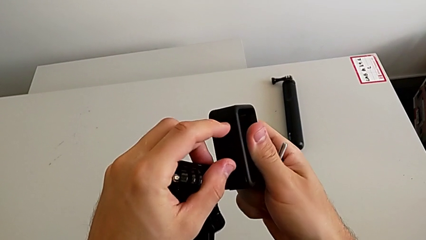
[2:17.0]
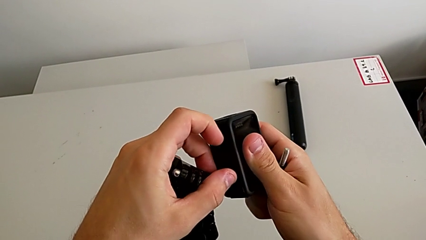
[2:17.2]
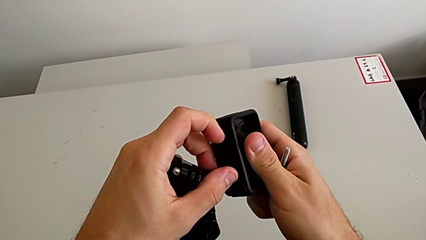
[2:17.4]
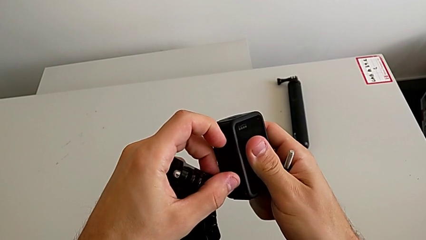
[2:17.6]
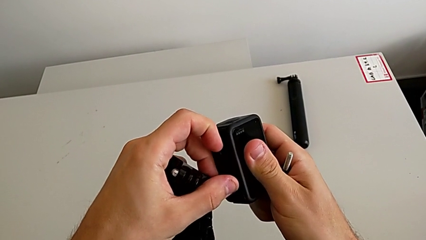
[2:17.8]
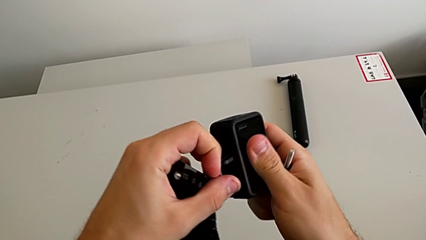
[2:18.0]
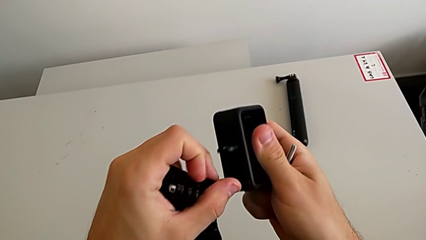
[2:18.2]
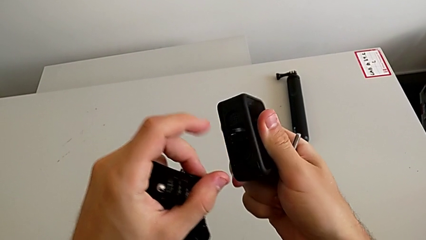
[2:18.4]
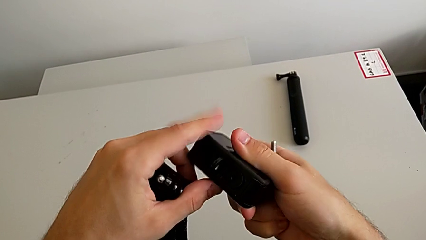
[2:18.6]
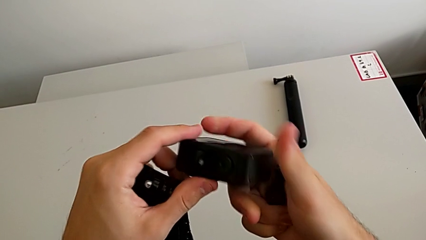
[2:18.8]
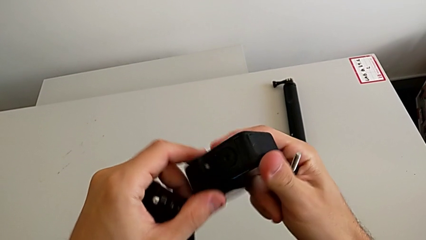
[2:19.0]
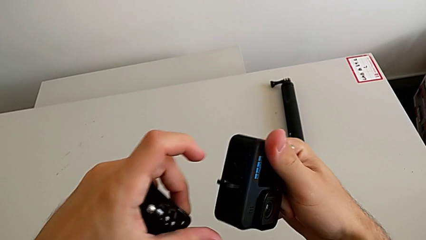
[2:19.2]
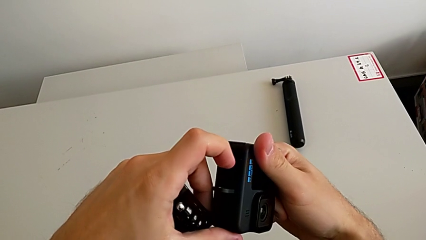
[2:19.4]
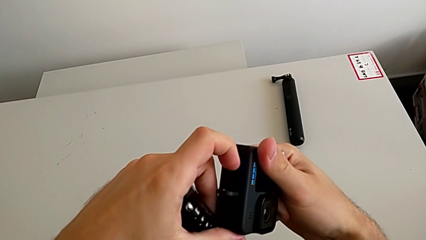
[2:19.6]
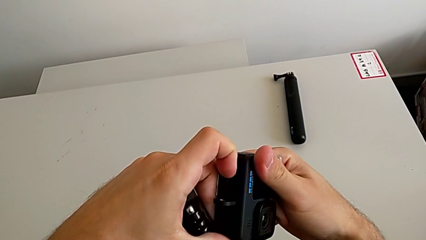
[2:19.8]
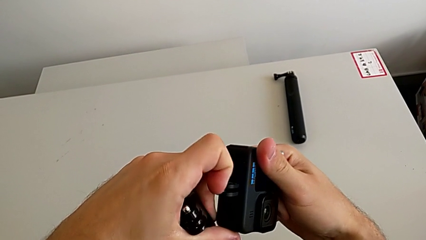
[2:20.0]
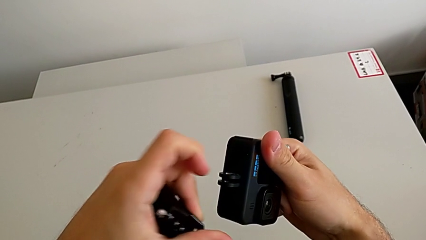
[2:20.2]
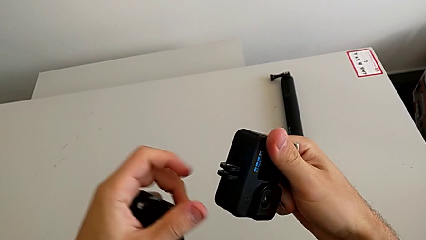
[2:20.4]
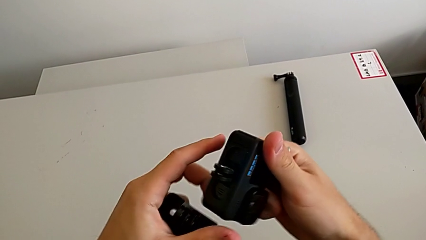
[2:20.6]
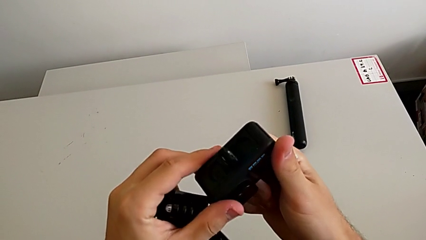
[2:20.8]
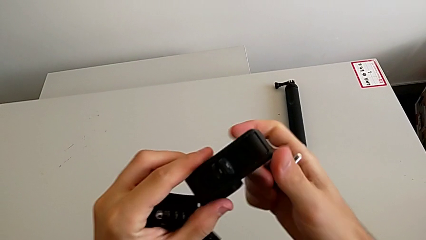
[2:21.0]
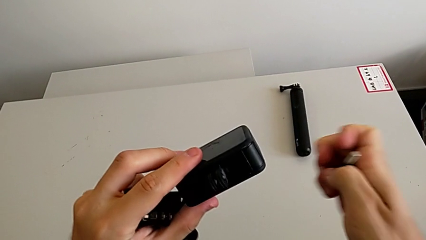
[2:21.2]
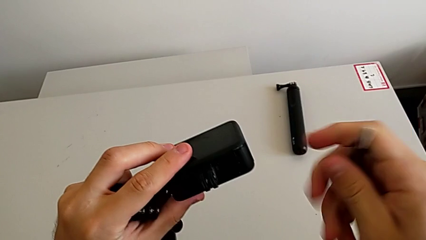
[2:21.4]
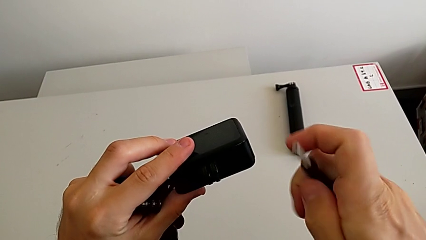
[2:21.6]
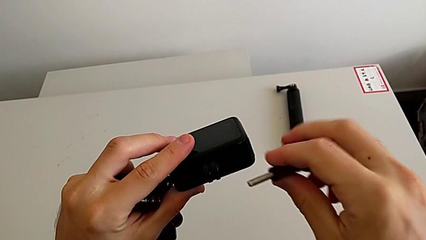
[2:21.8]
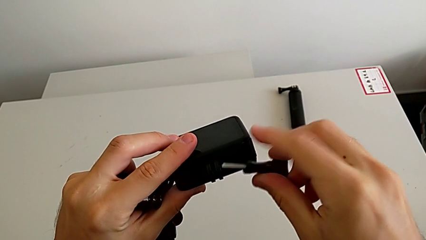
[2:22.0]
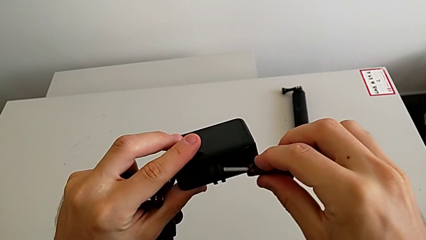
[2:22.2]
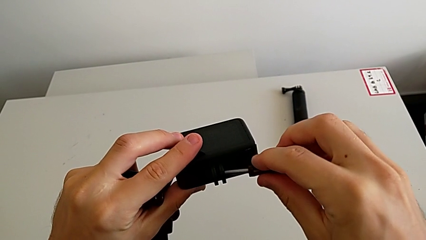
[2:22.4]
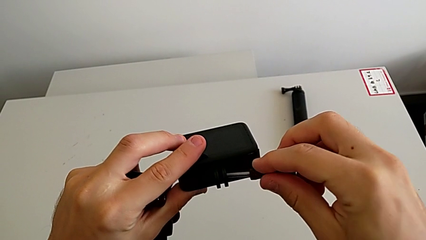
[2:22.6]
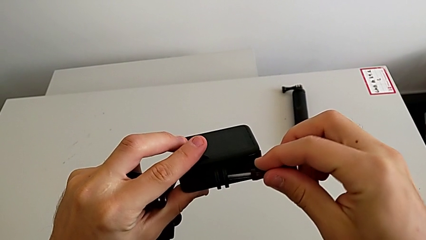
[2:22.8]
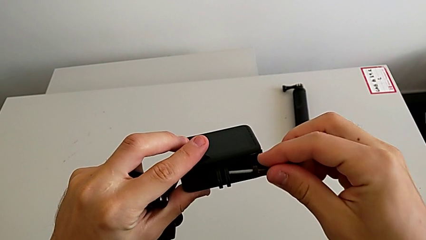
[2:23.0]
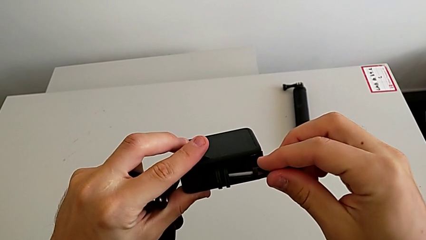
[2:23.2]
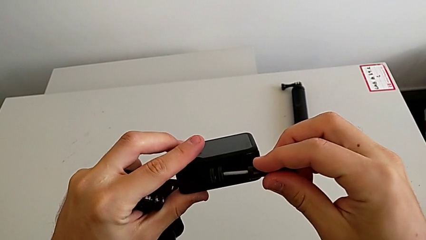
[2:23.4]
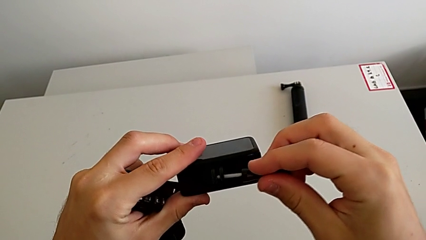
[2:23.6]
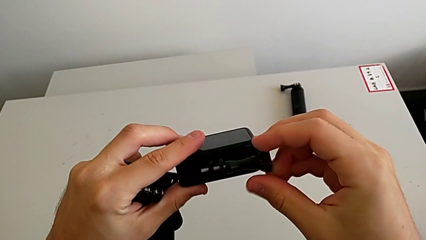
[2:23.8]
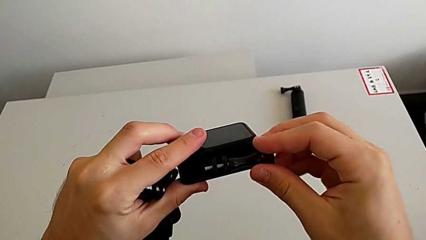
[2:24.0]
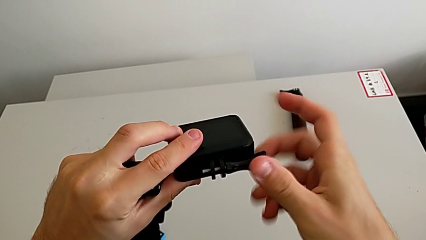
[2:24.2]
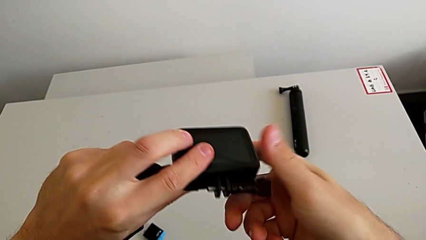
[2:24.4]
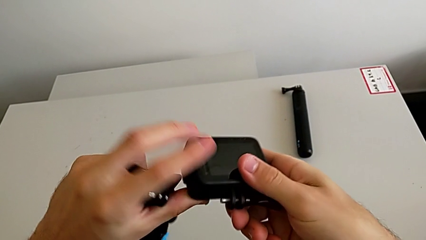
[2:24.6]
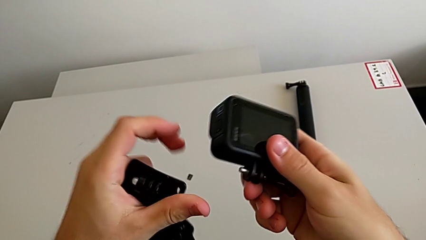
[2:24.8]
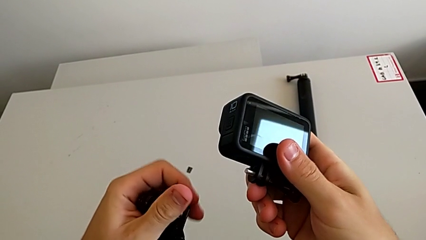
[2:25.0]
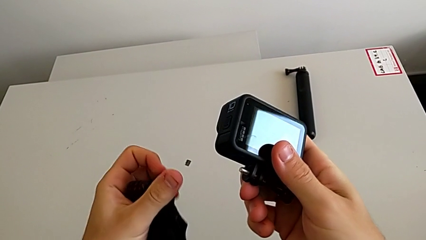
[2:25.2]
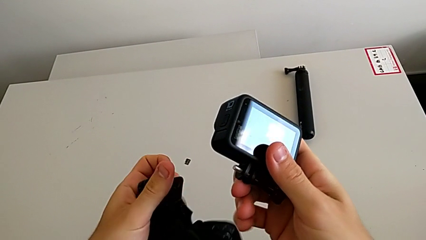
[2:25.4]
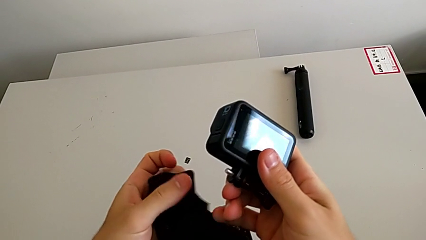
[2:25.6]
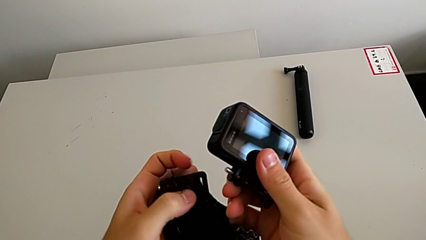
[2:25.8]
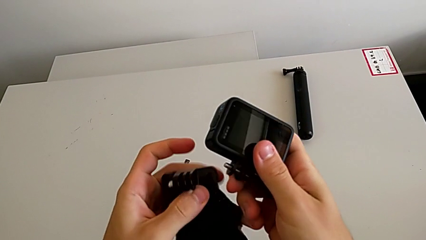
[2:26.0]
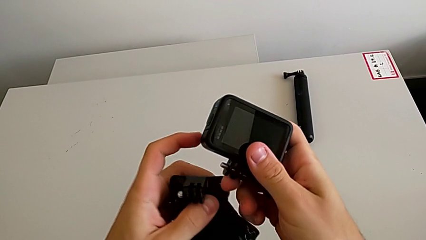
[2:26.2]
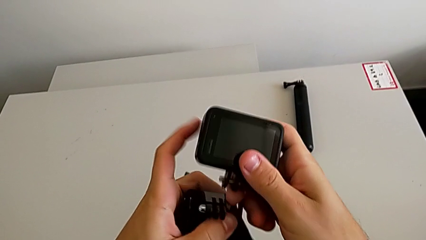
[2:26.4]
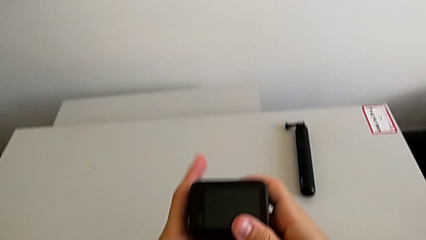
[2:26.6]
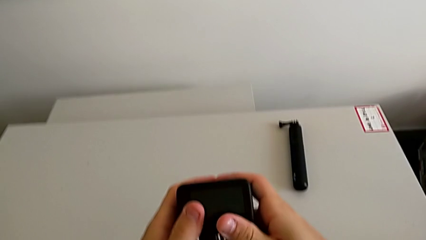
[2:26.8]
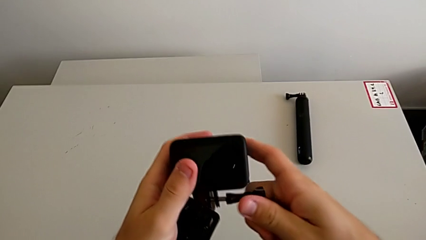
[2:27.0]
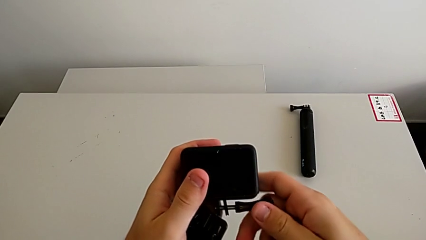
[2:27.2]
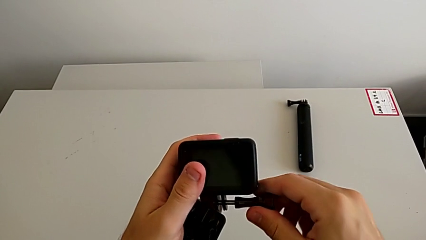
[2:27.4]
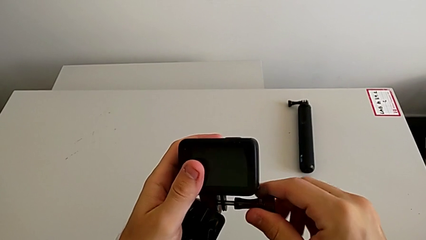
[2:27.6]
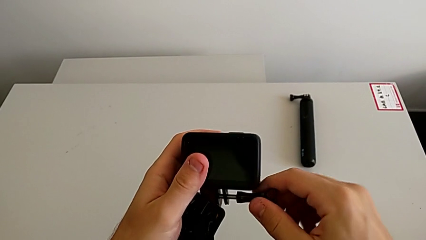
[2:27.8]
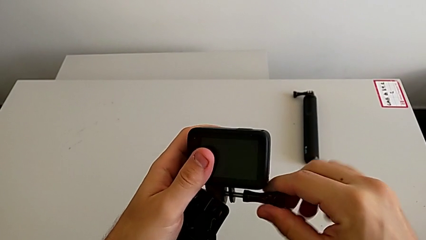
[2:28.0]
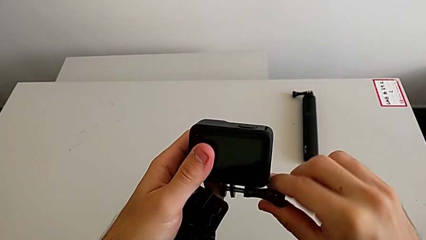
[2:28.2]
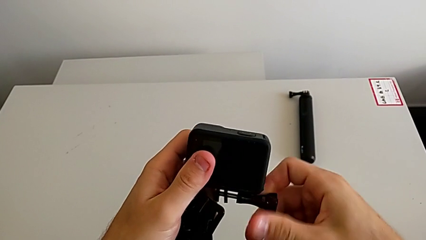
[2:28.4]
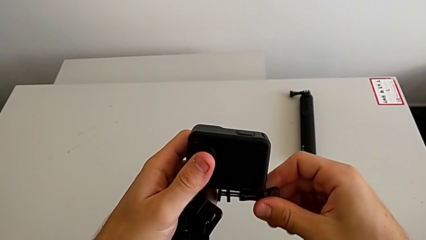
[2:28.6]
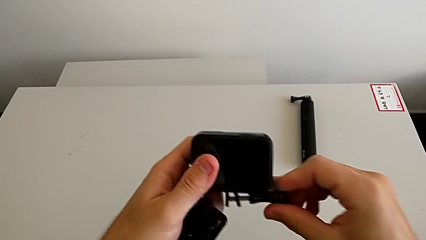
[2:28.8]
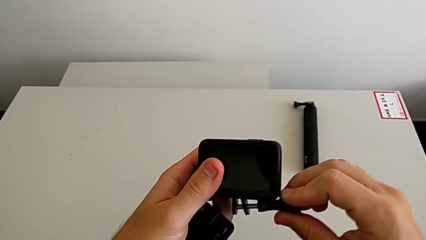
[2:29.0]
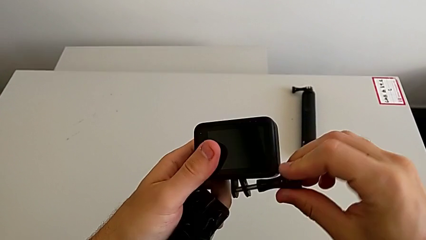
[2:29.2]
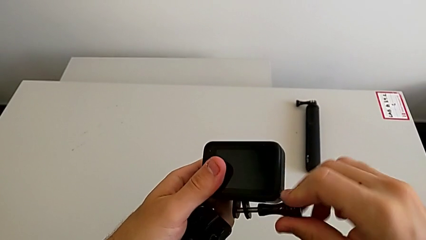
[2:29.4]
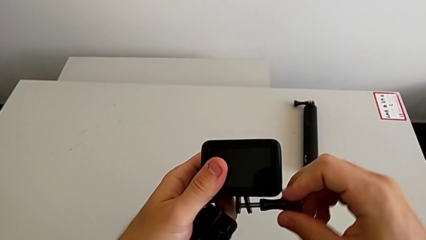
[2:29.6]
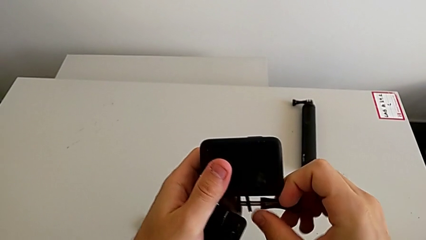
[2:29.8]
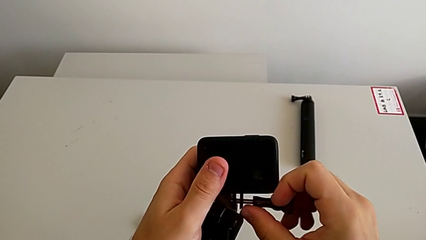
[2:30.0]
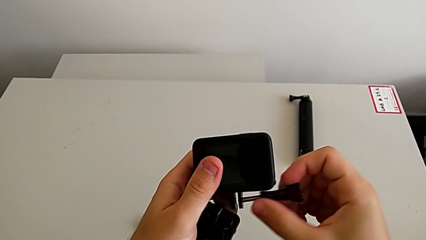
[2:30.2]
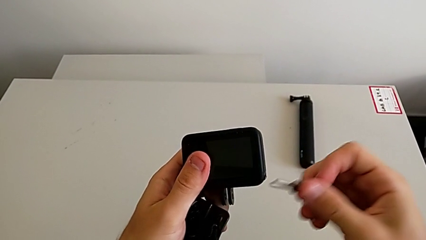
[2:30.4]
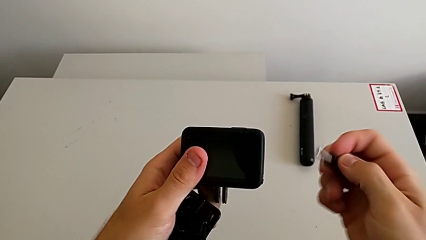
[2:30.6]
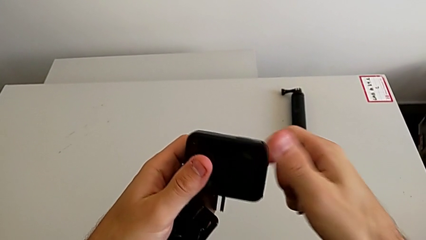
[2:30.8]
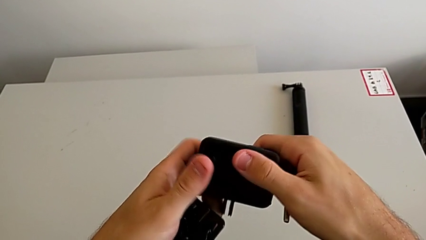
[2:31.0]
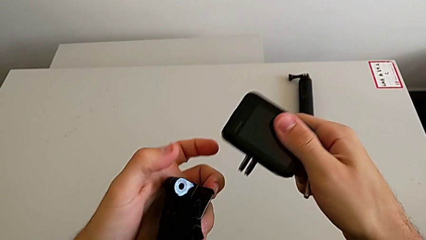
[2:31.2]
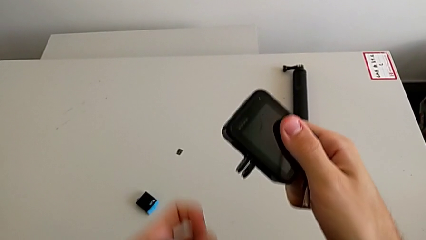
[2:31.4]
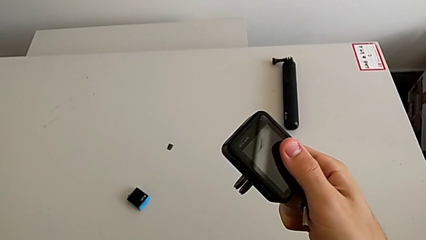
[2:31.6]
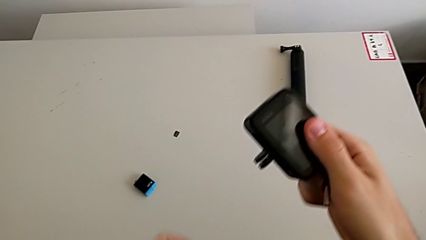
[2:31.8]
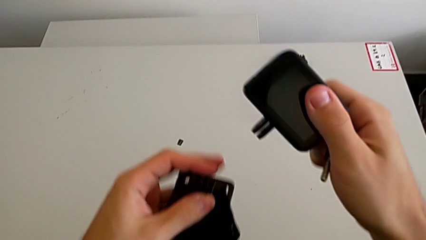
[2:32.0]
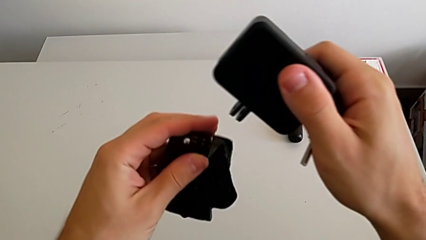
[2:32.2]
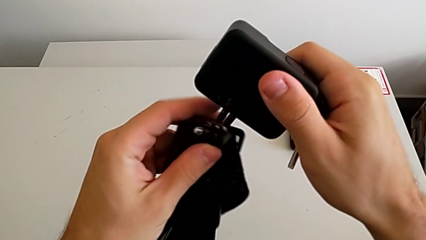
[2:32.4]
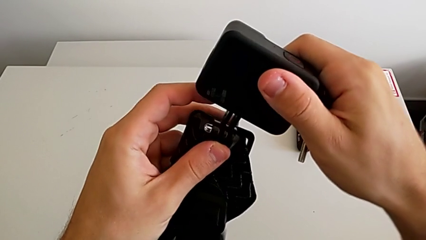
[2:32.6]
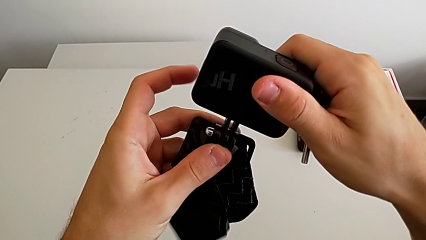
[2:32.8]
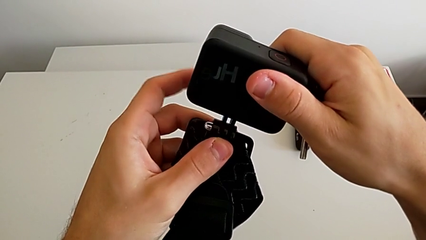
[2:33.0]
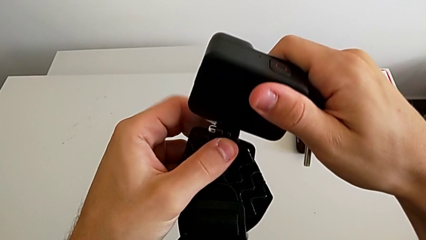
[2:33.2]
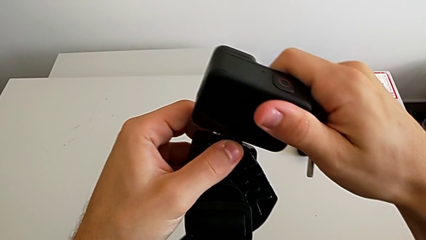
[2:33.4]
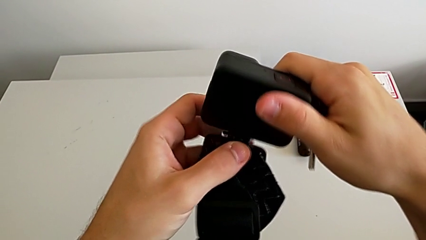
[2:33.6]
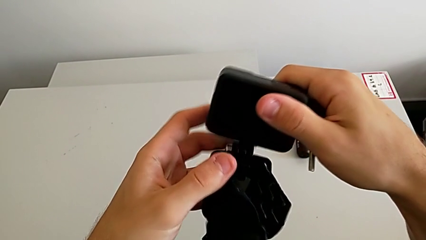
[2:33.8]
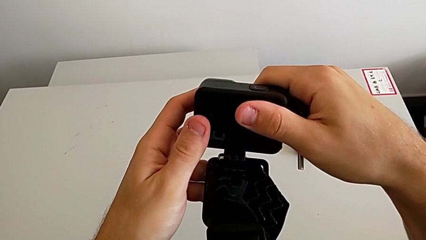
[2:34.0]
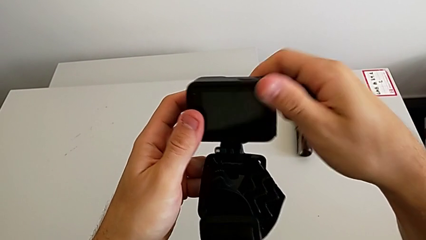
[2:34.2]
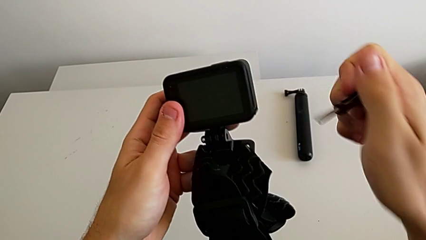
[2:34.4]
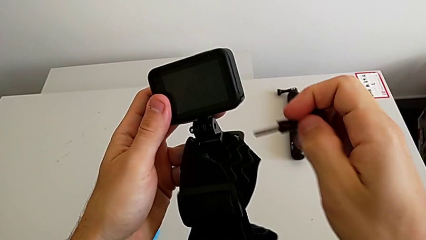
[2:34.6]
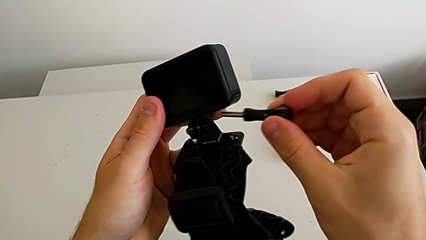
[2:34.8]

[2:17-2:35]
The camera wearer is attaching the strip to the GoPro. They pull the mount tabs, rotate the GoPro, pull the mount tabs, wrongly screw the screw, unscrew the screw and assemble the strap.
